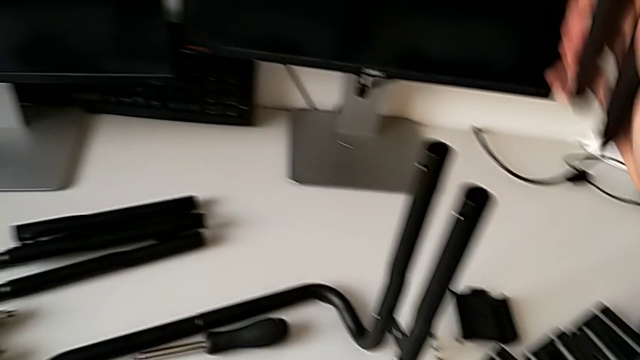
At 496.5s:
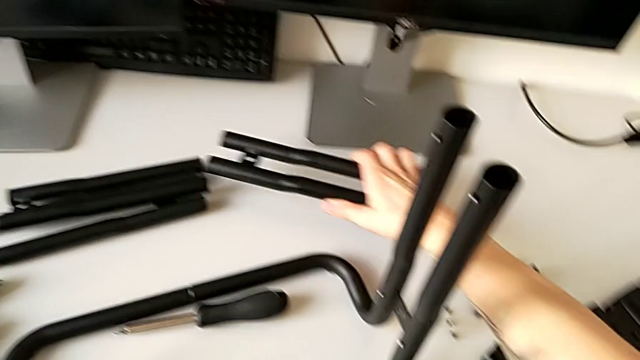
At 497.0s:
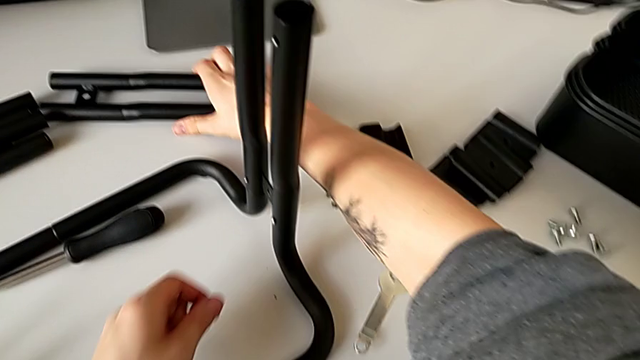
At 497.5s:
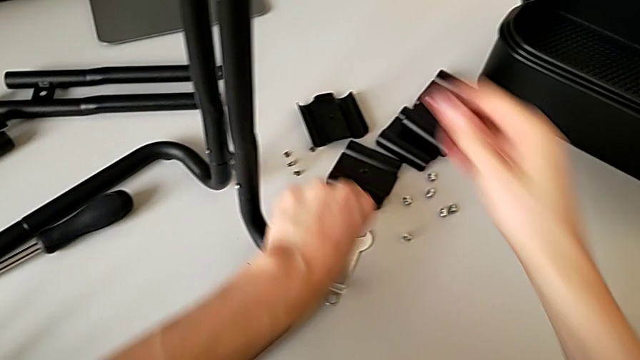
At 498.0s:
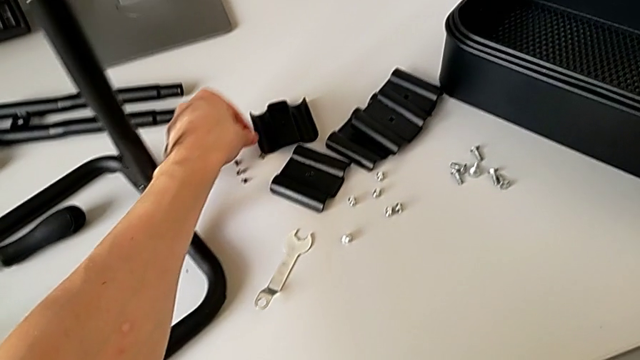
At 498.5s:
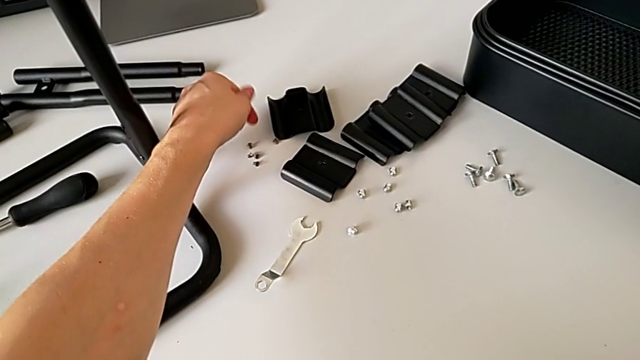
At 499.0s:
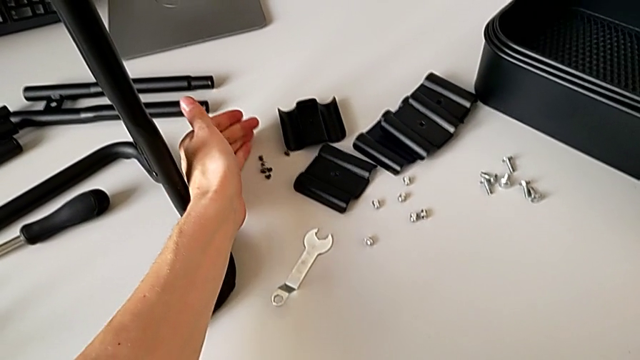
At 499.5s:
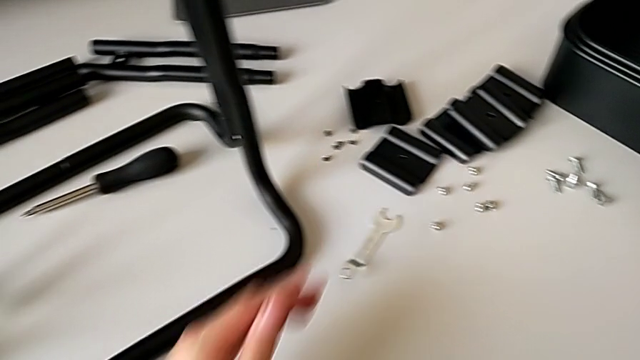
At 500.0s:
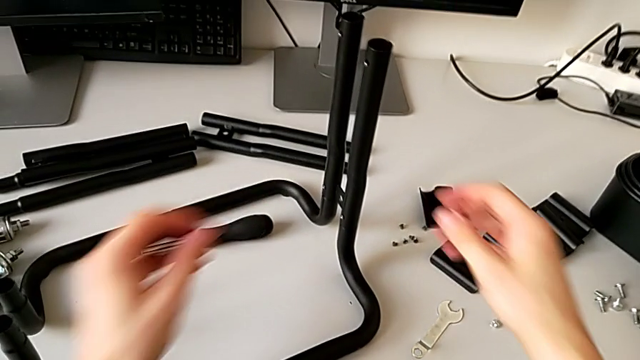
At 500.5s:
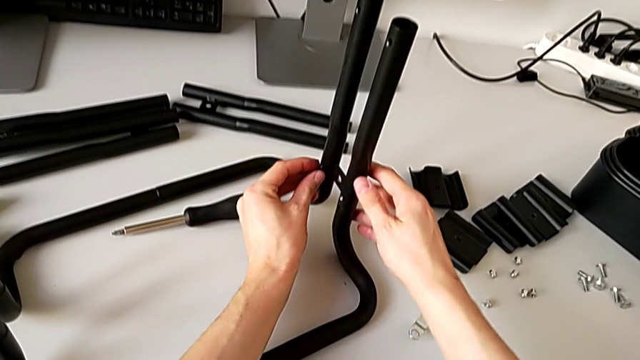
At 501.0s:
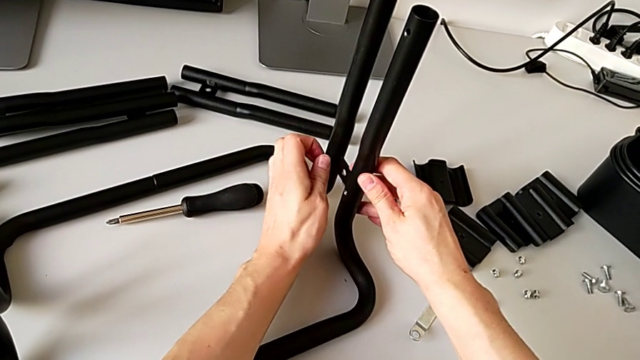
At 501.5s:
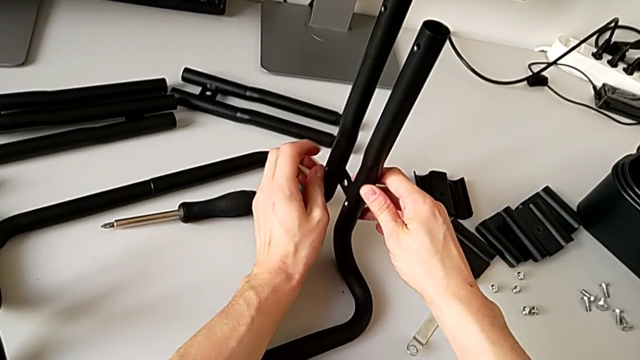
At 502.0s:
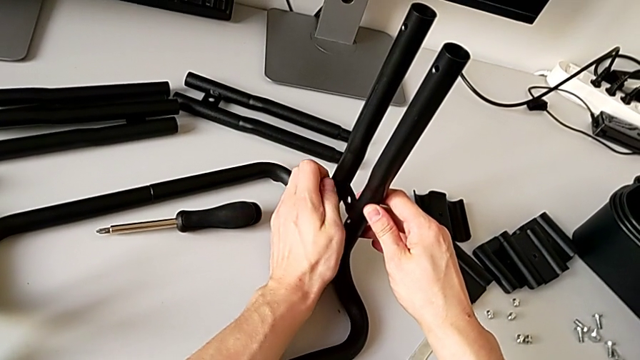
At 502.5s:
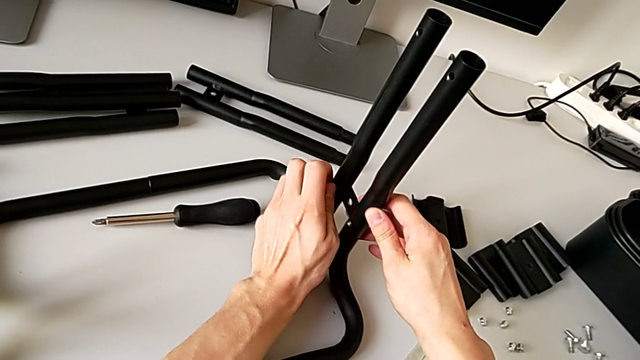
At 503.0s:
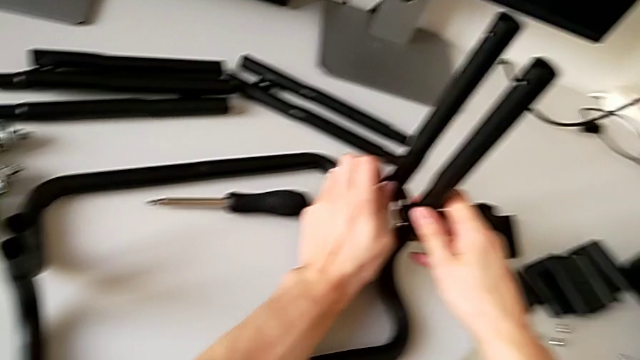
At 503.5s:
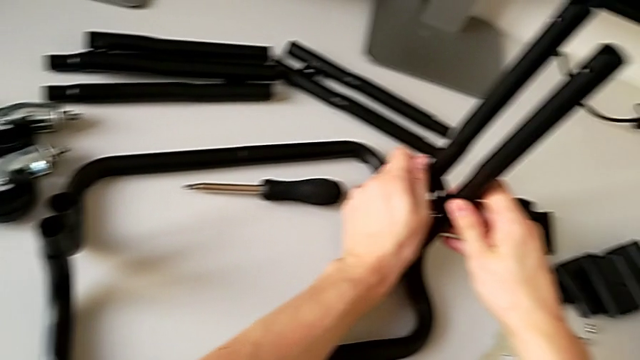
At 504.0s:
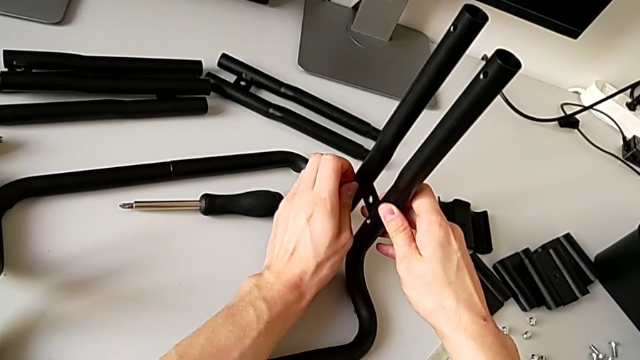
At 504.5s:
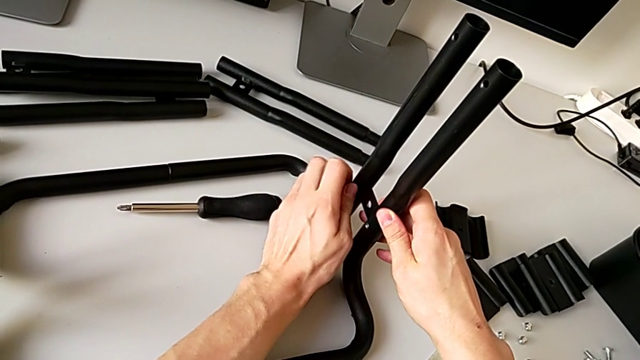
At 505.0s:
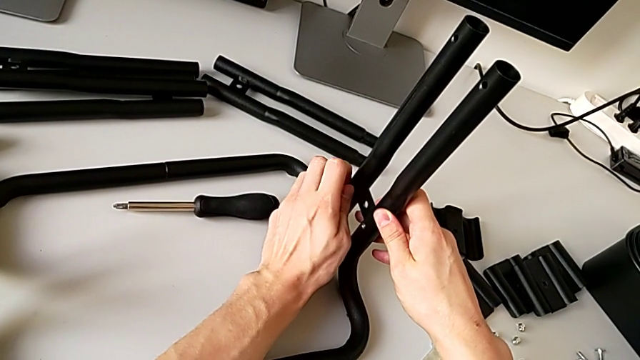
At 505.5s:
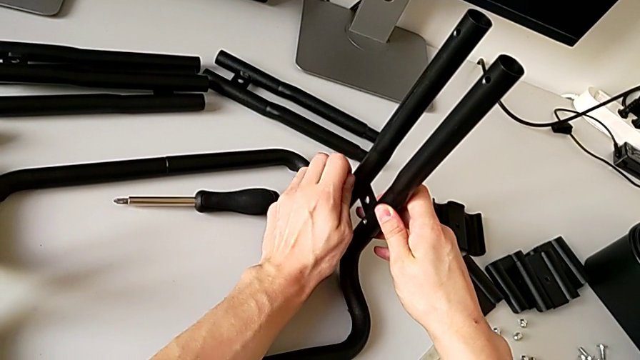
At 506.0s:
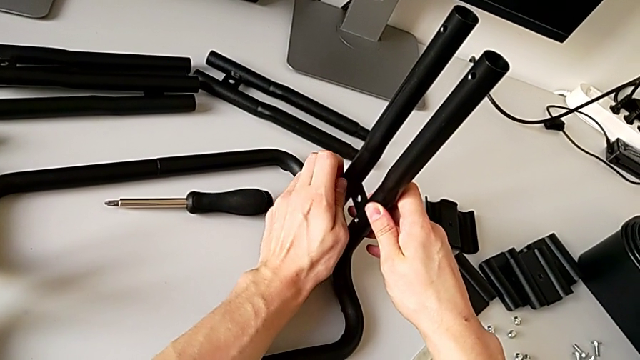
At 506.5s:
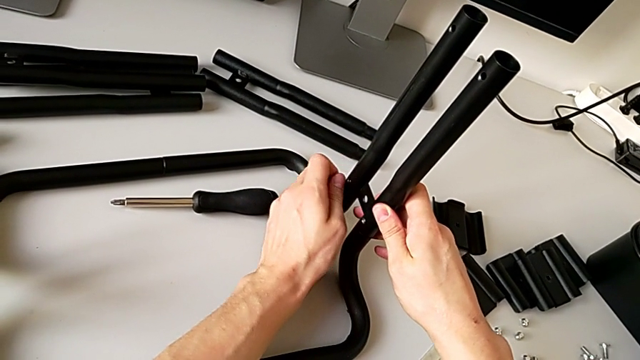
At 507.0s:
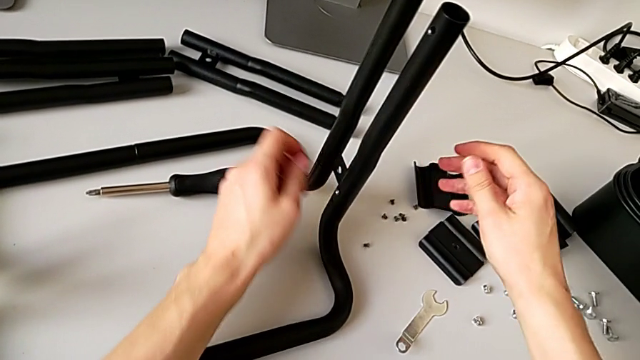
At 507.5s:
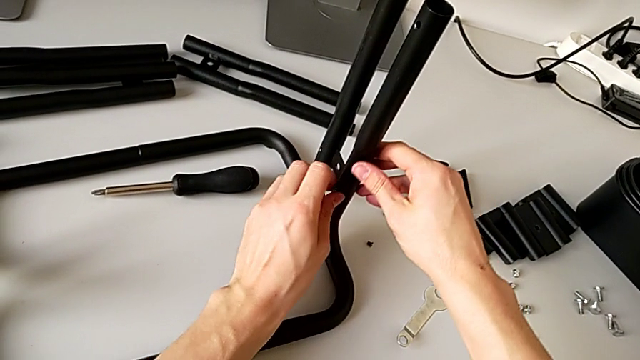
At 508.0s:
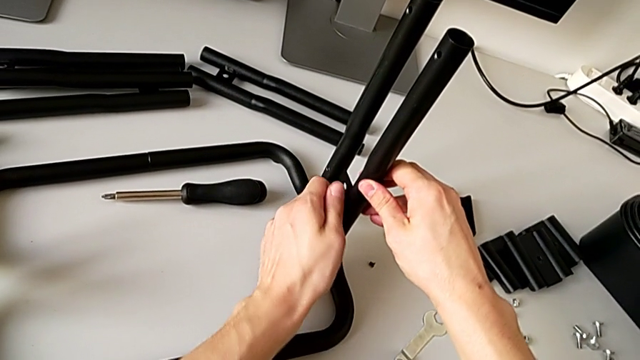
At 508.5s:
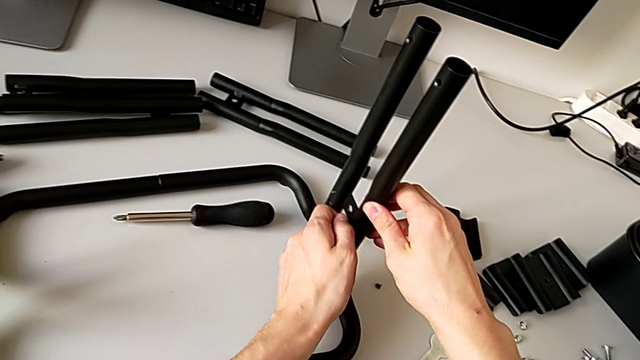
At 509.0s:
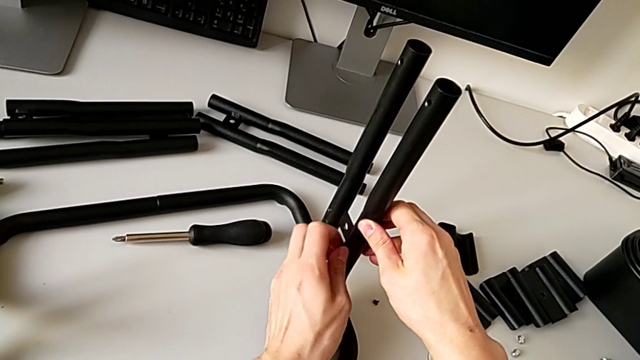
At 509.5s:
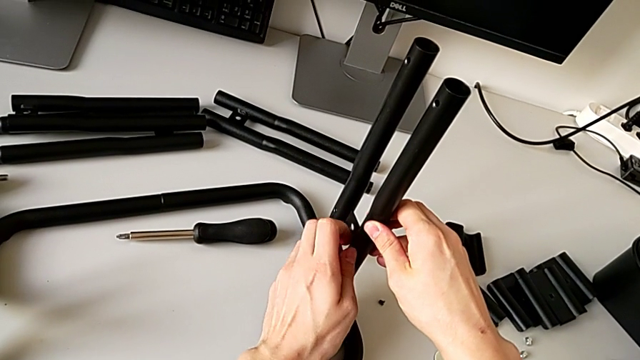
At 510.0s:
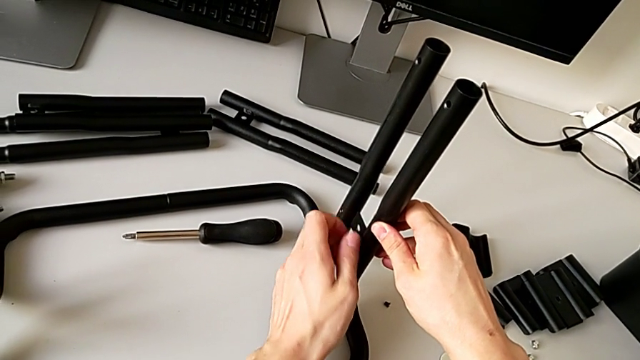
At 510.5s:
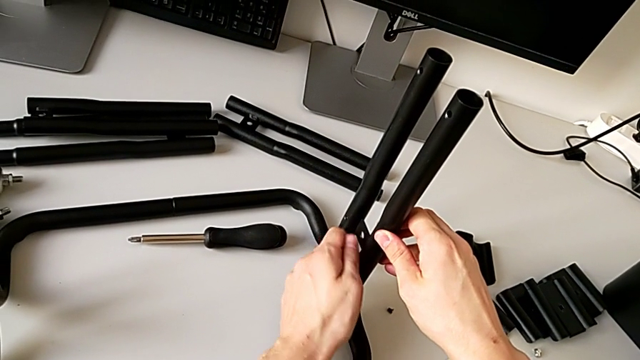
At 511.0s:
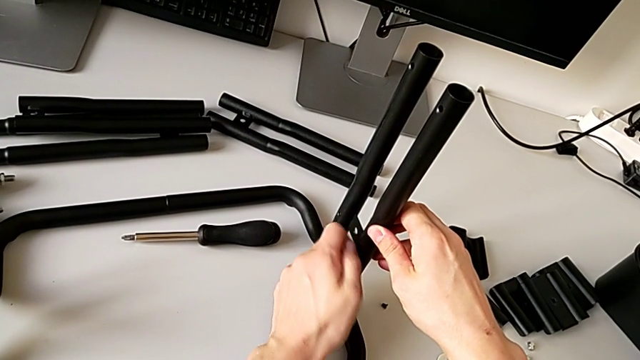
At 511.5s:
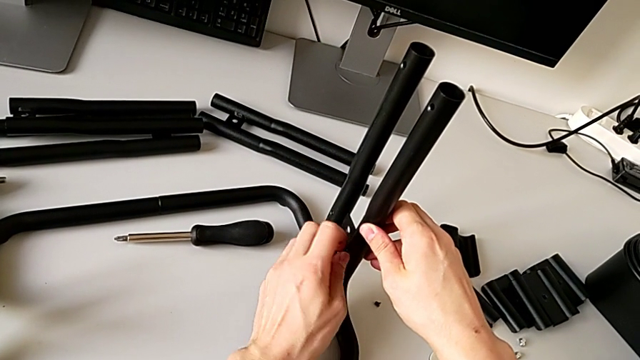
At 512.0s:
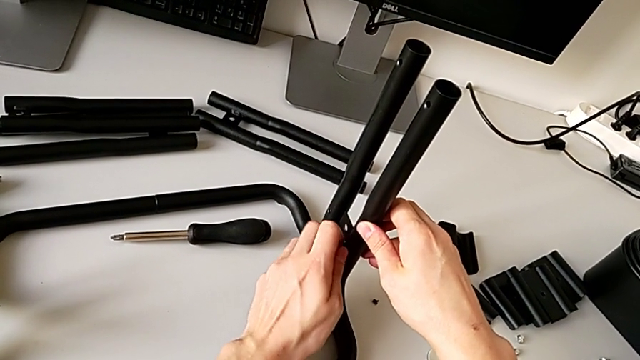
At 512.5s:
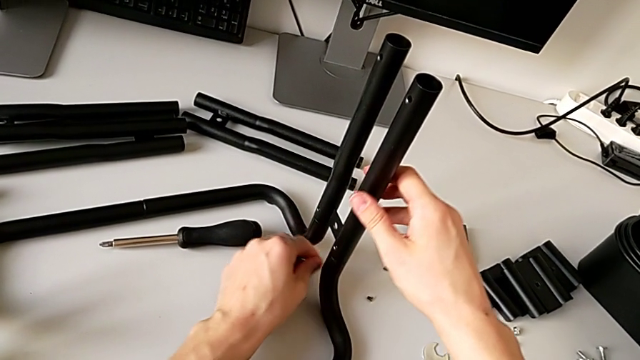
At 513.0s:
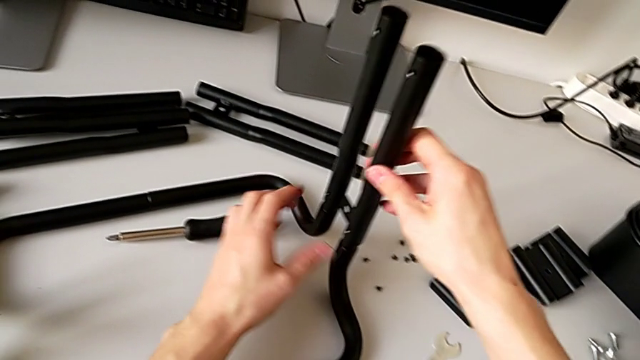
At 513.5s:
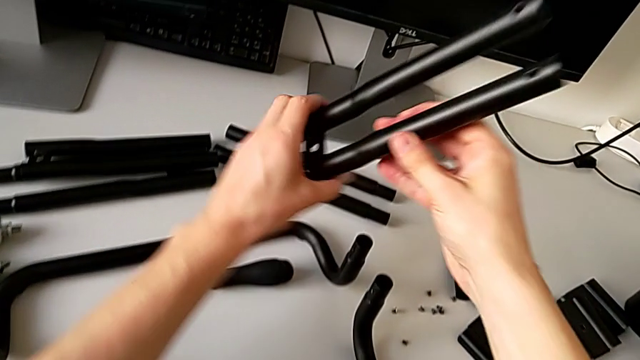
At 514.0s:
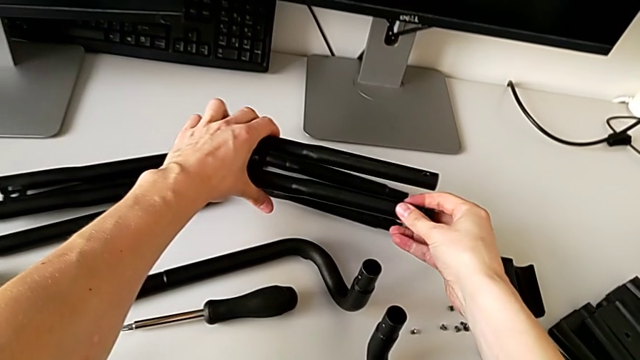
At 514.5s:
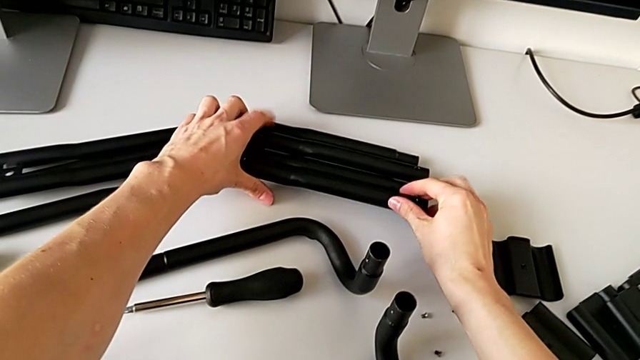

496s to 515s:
The camera wearer is disassembling the right side bars. They place the leg, place the screw, unscrew the screw, wrongly drop it by accident, unscrew the screw, disassemble it, place it, disassemble the leg and place it.

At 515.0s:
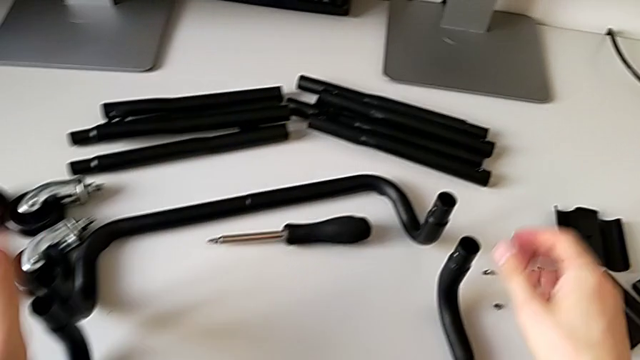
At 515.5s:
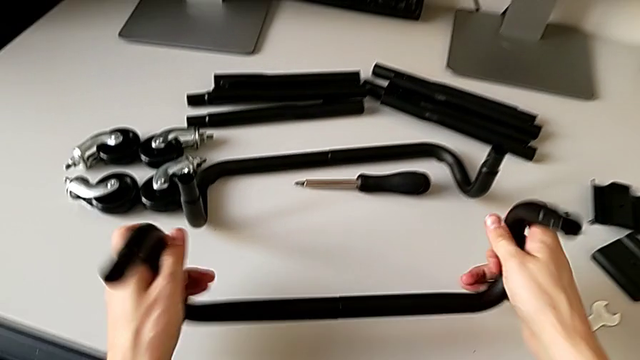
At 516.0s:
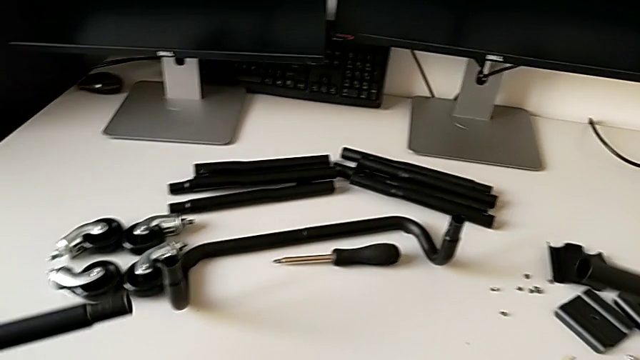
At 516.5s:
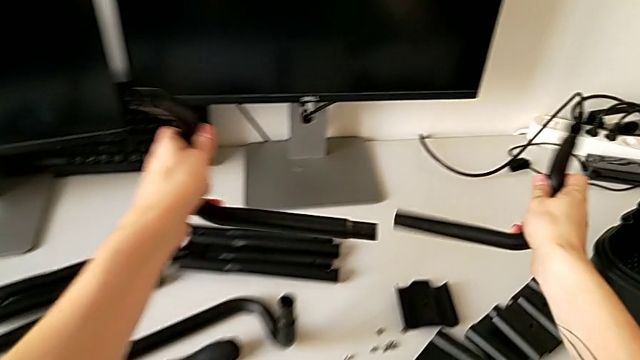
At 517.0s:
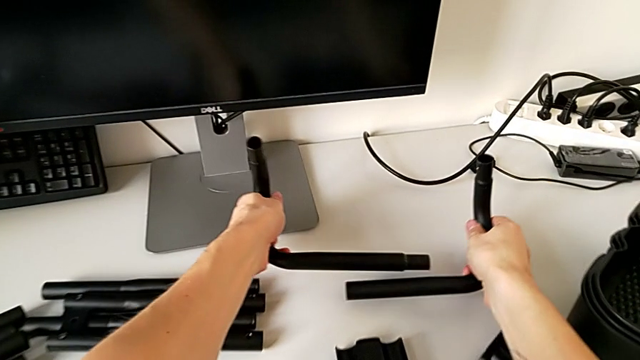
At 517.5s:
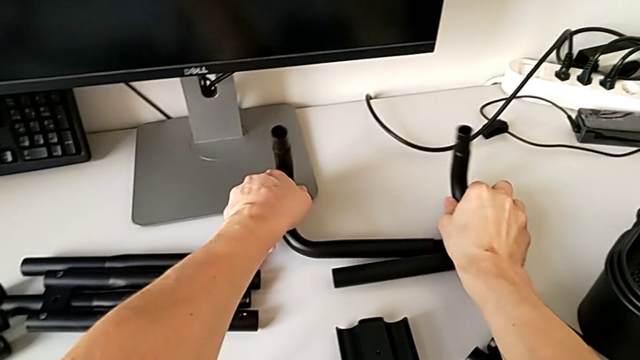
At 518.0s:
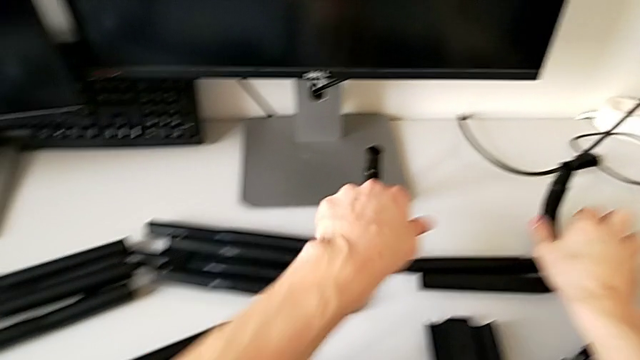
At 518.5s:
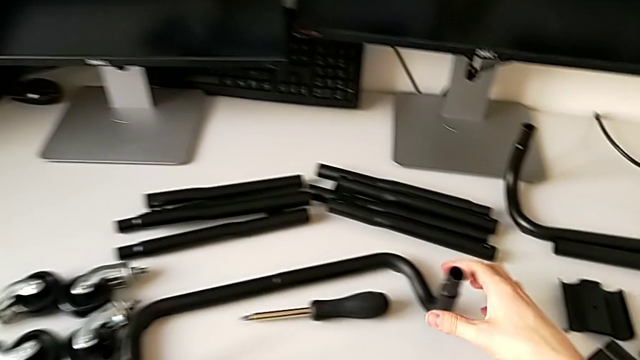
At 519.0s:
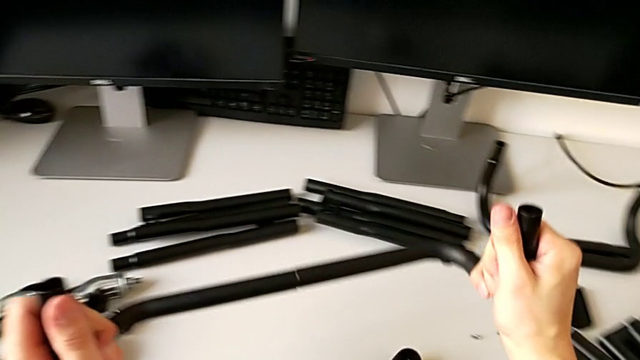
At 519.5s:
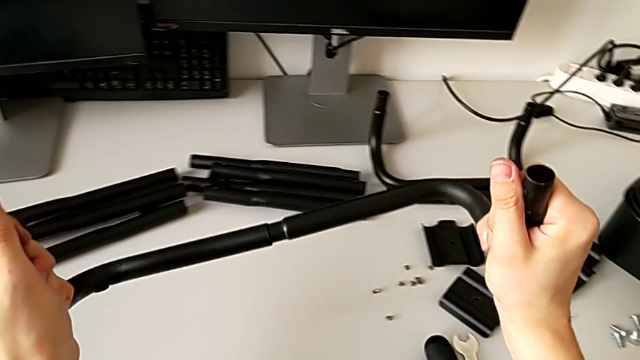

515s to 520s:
The camera wearer is disassembling the base frame. They lift the half frame, disassemble the leg, place it with the left hand, place the leg with the right hand, lift the half frame and disassemble the leg.
